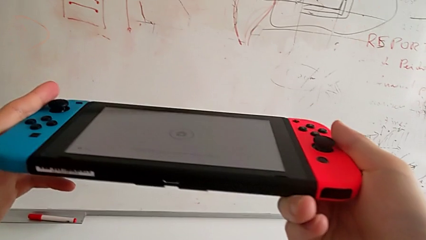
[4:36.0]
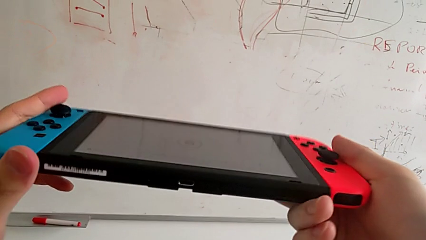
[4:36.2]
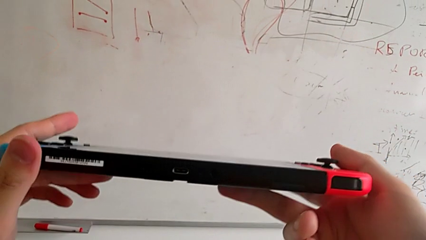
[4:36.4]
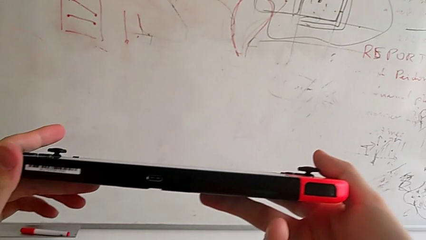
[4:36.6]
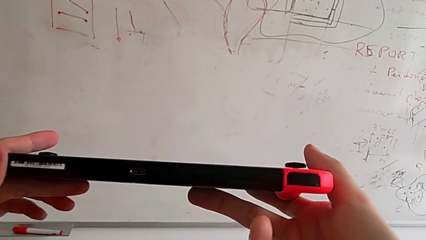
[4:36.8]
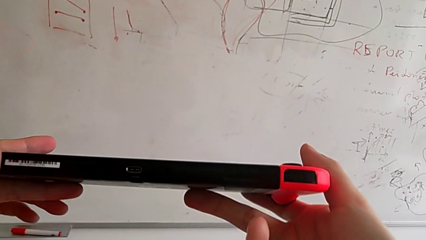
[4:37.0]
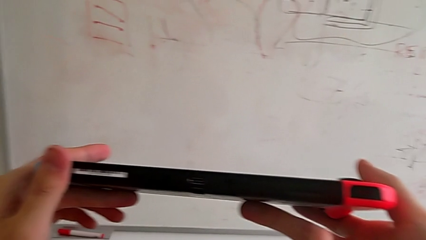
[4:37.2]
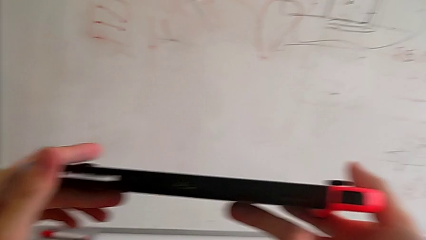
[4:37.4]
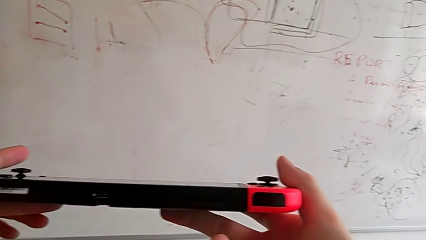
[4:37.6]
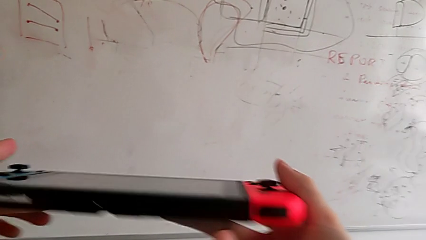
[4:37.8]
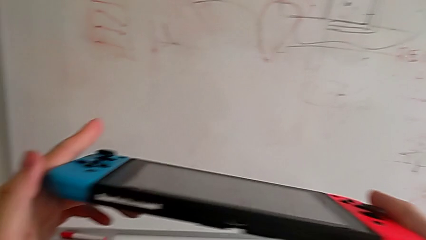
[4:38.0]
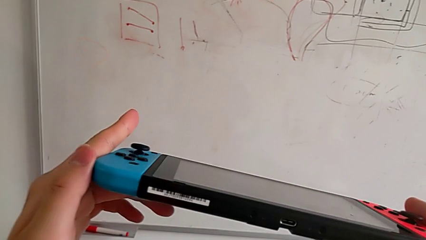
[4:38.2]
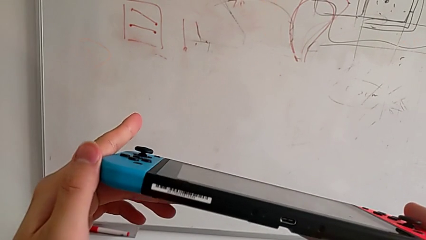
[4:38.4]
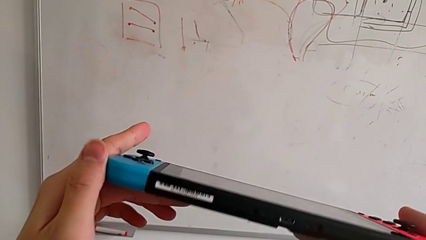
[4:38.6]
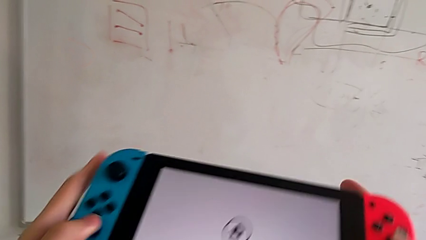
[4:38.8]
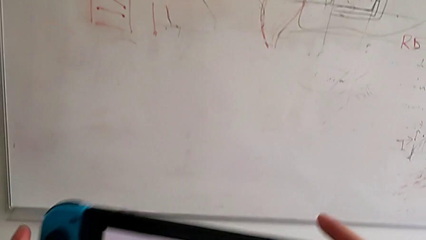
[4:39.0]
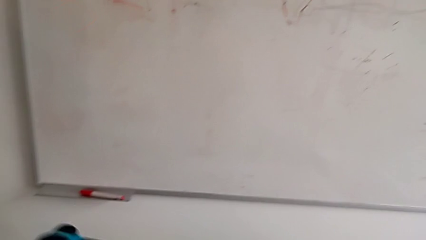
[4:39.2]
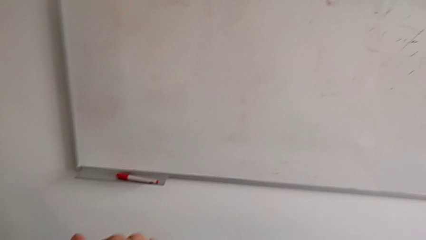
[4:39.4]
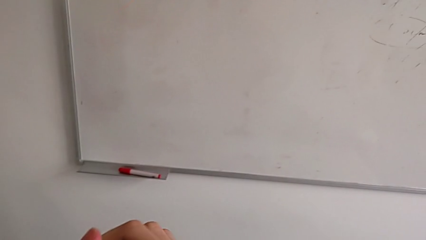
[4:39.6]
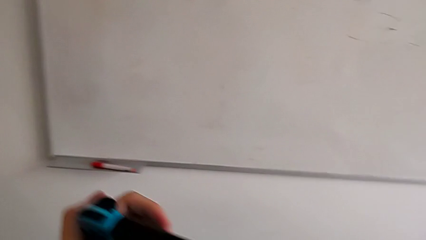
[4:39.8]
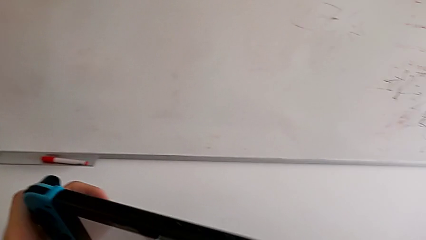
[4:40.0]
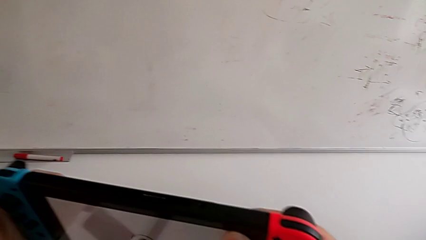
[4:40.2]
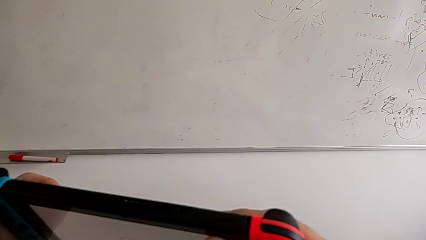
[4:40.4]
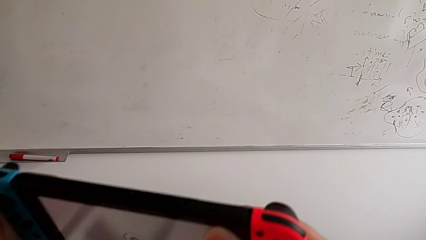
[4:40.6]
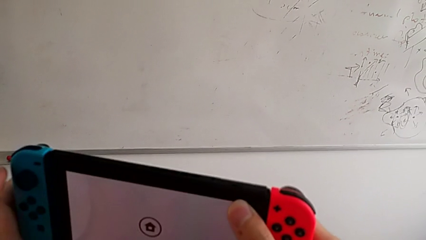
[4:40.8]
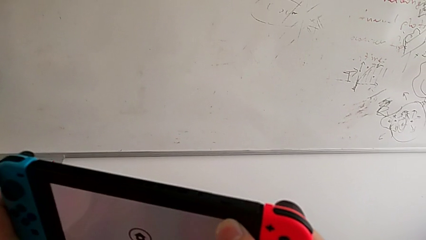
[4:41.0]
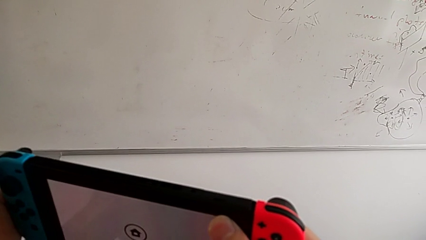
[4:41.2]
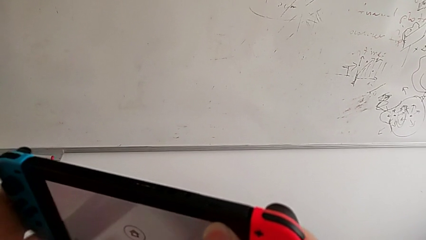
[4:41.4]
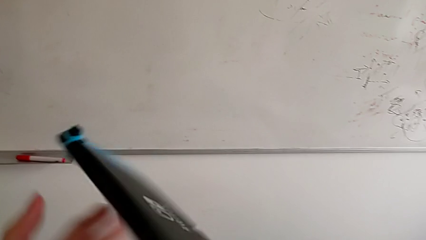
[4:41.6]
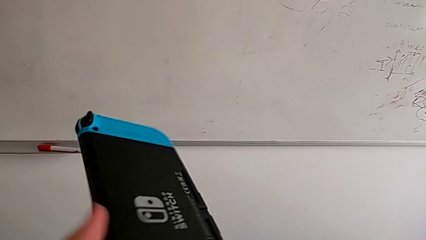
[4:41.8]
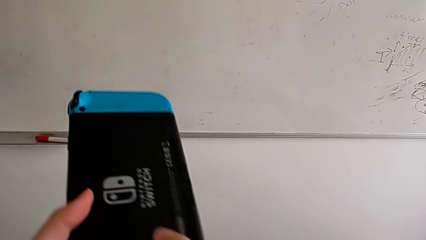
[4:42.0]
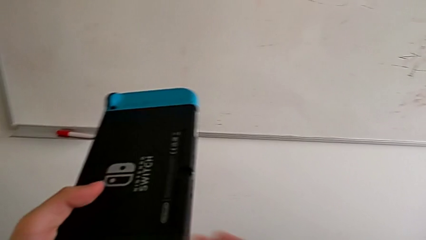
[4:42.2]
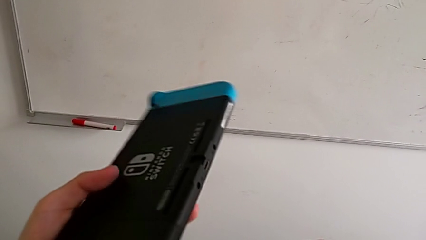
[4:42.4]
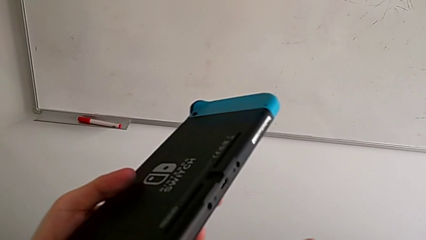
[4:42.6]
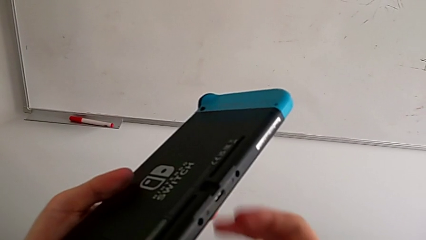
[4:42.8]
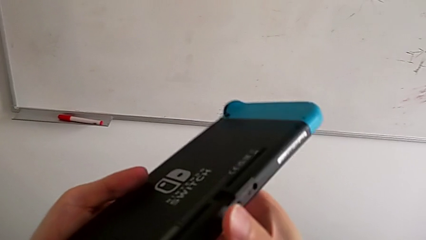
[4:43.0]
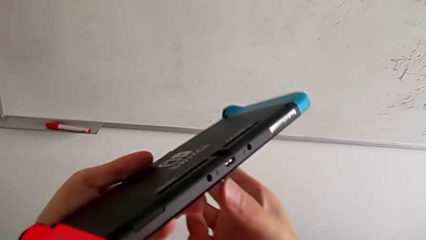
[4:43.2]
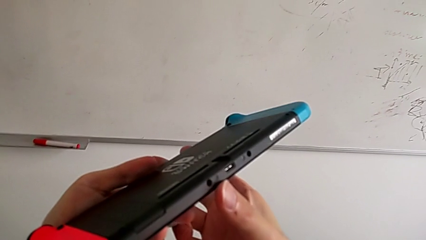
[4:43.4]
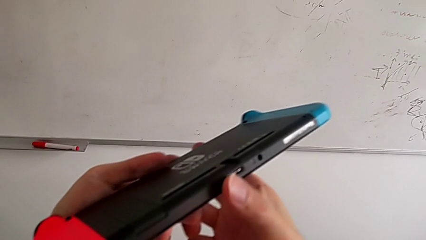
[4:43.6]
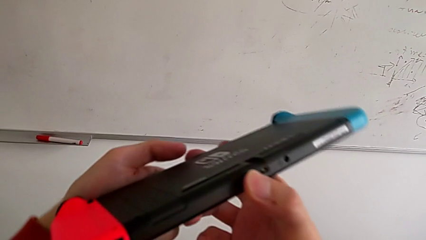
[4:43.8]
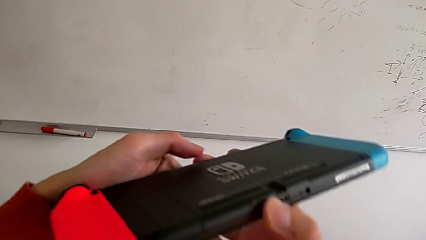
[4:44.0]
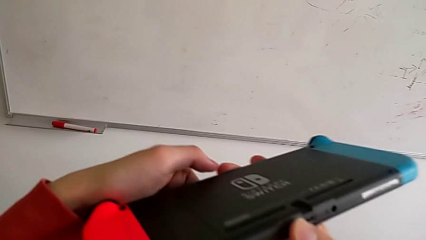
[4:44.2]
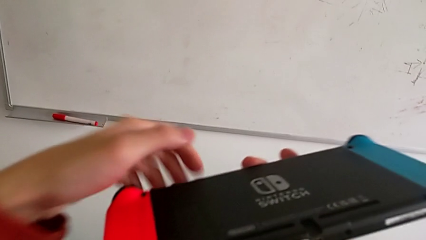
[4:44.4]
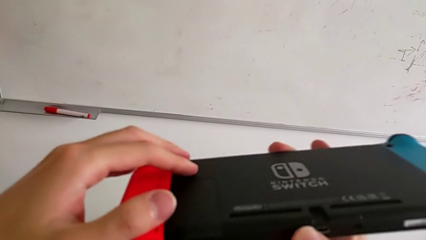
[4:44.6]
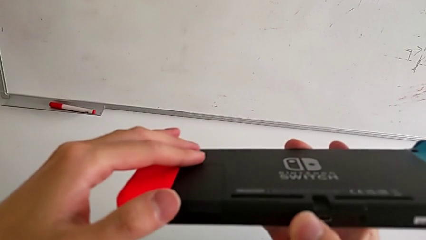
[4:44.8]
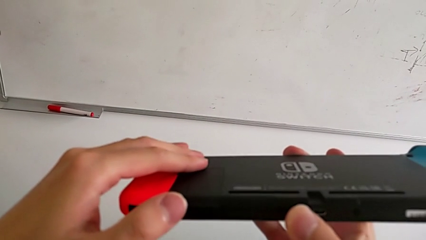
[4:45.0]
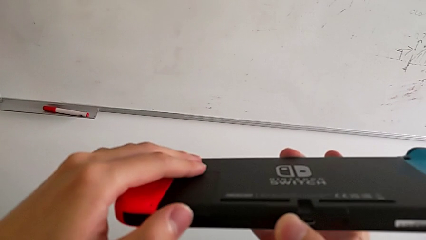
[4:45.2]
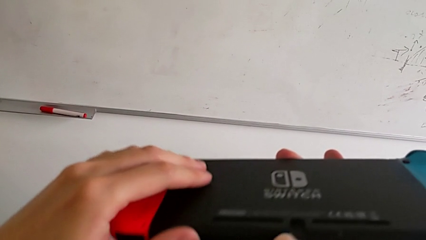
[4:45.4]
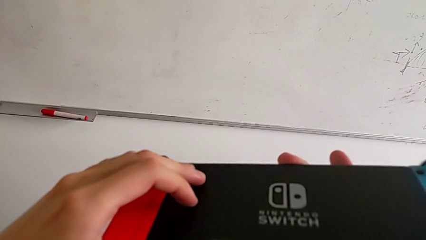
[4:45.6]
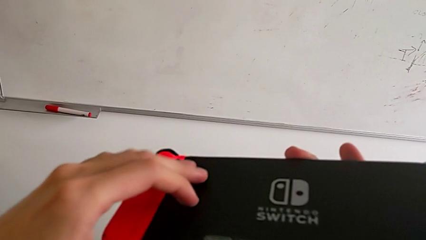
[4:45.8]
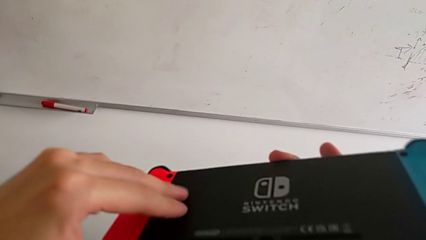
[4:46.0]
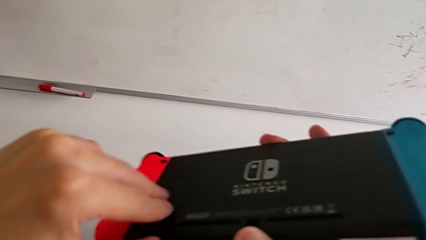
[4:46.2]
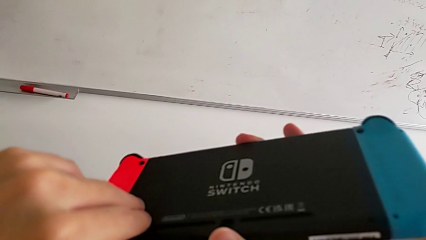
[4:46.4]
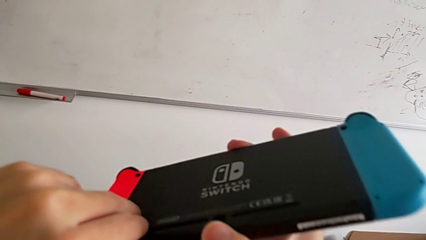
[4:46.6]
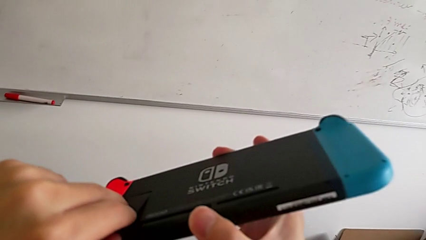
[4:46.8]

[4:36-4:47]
The camera wearer is inspecting the Nintendo Switch. They inspect the Nintendo Switch and rotate it.

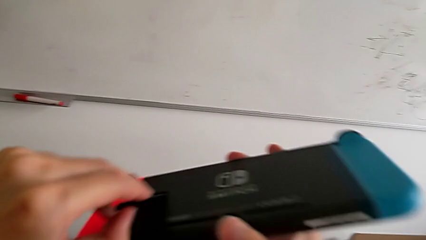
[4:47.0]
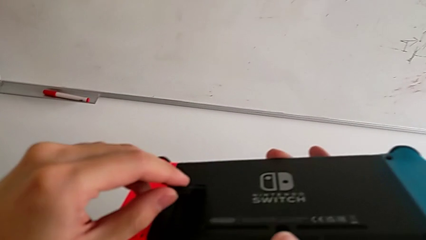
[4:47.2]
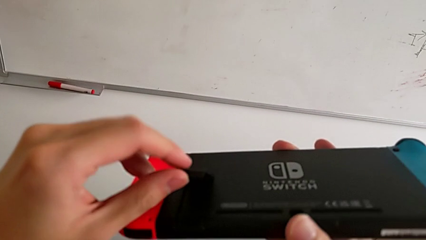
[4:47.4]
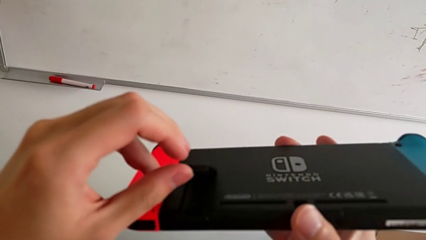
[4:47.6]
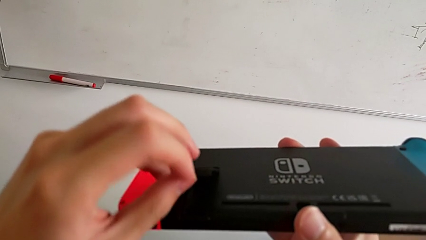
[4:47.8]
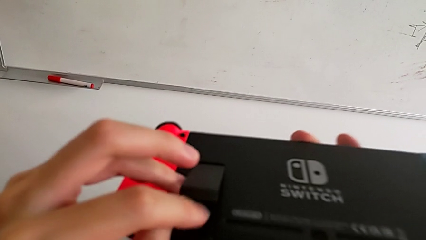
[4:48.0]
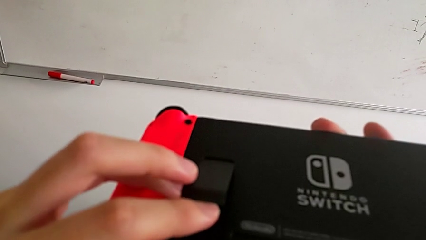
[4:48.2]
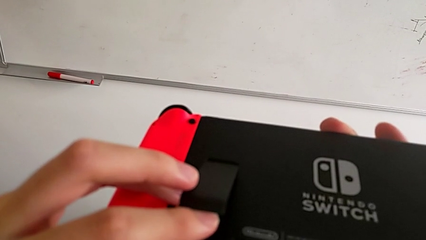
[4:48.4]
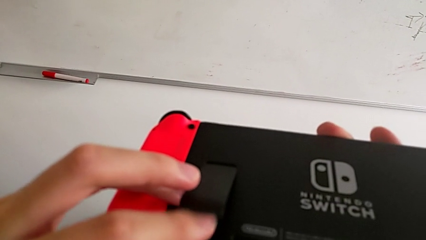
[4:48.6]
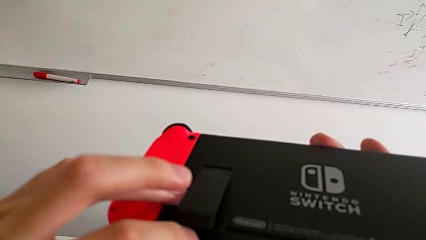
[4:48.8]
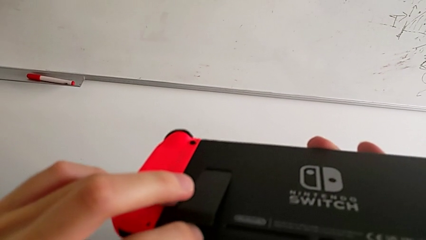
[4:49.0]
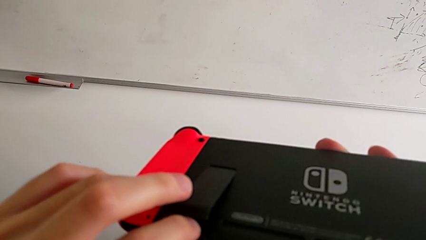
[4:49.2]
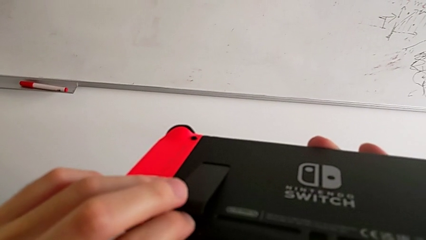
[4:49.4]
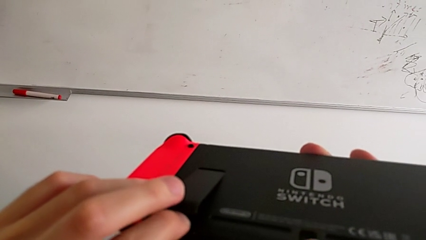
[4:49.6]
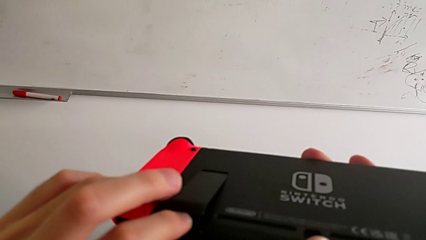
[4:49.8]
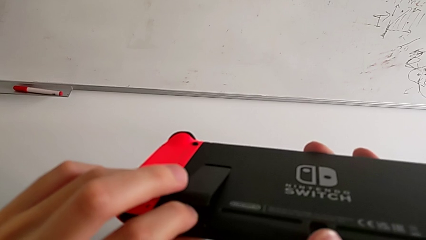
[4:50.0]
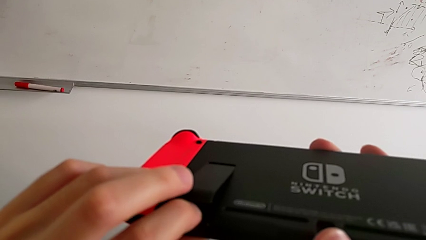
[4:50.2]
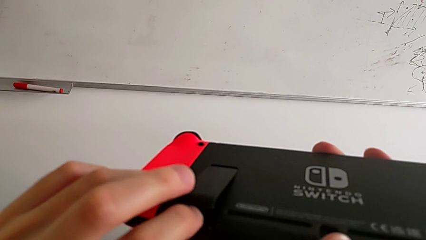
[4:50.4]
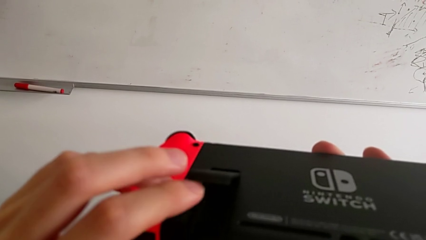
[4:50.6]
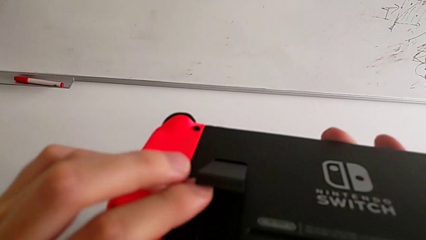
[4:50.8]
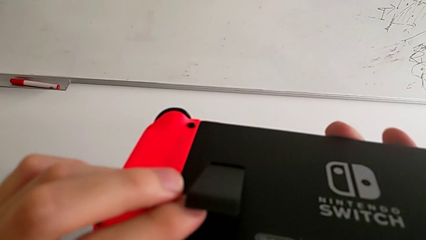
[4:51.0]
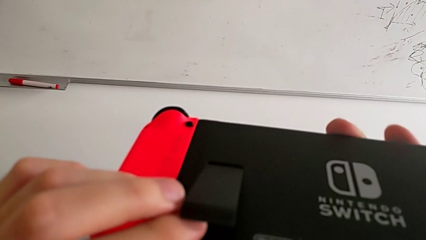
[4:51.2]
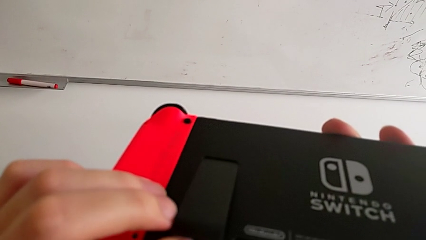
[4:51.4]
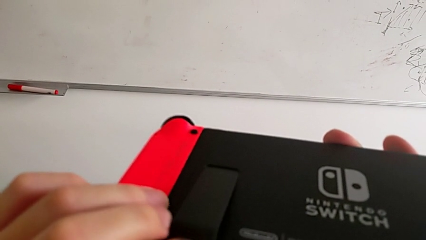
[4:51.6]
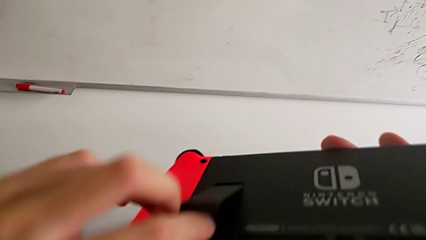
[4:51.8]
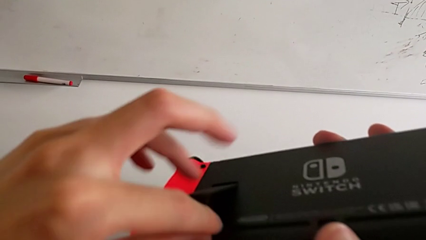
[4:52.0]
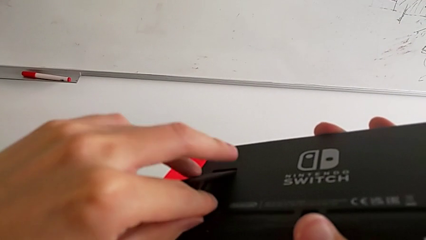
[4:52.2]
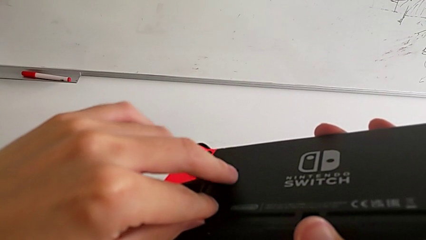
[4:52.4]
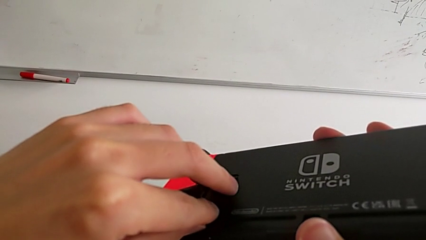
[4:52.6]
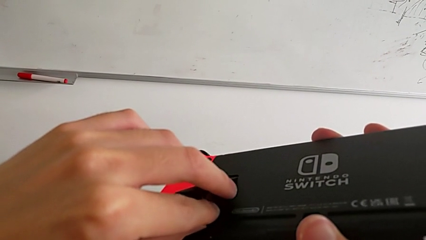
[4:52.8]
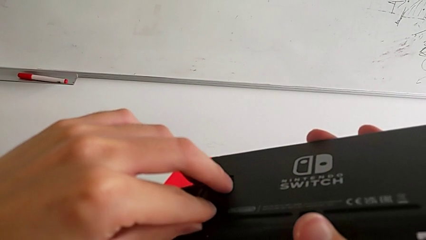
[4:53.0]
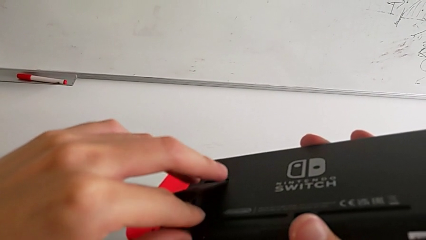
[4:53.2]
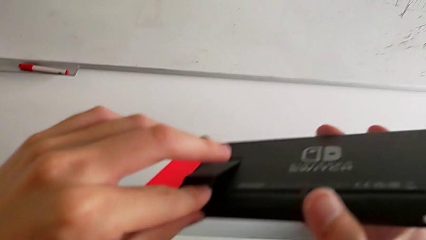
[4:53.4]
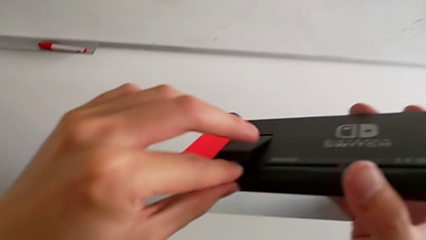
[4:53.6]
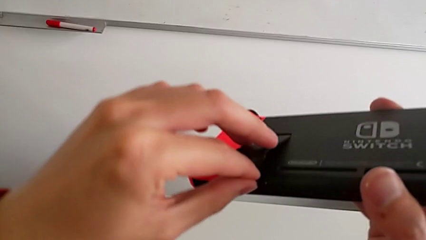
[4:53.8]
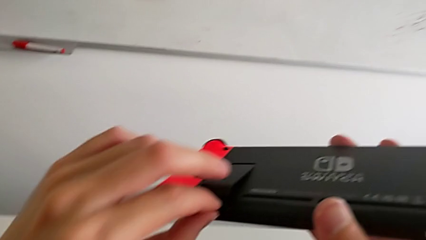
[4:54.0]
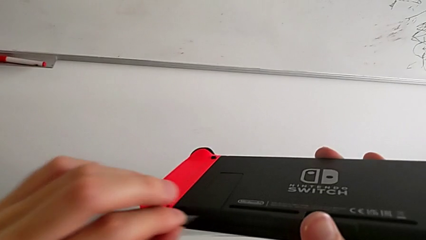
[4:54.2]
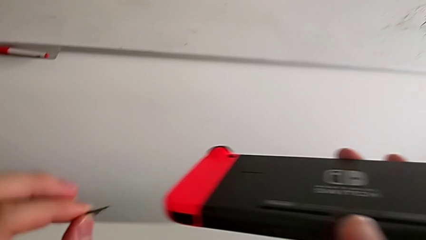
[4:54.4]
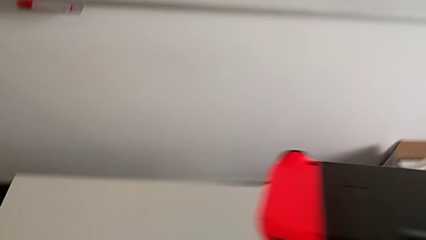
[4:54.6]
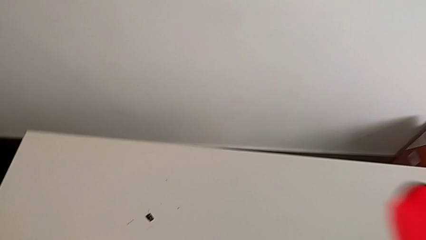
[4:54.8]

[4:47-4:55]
The camera wearer is changing the SD card. They withdraw the bottom SD card.
